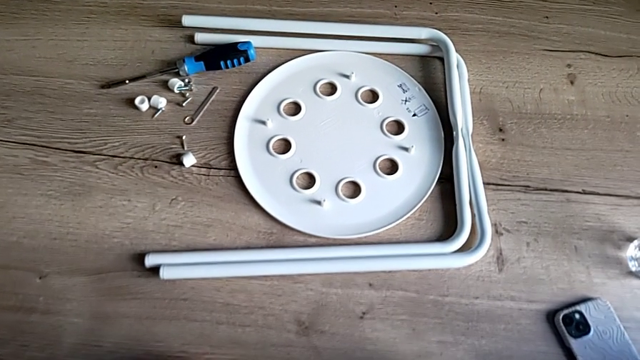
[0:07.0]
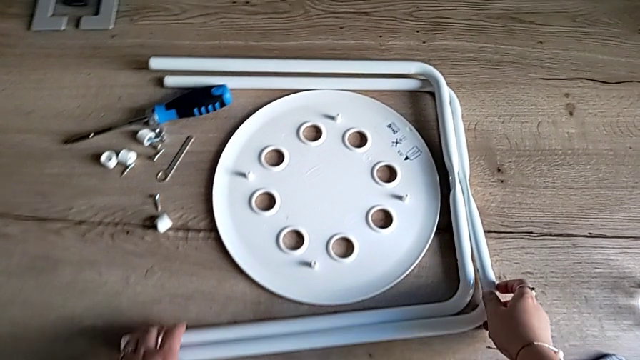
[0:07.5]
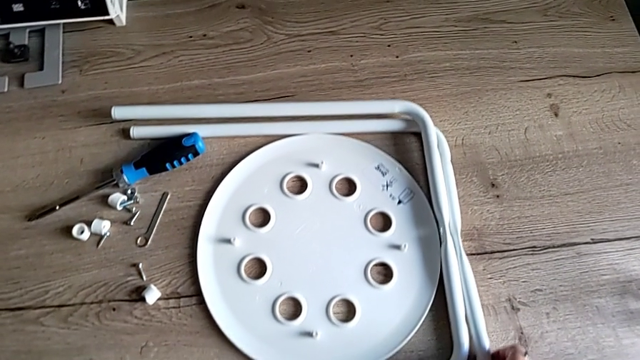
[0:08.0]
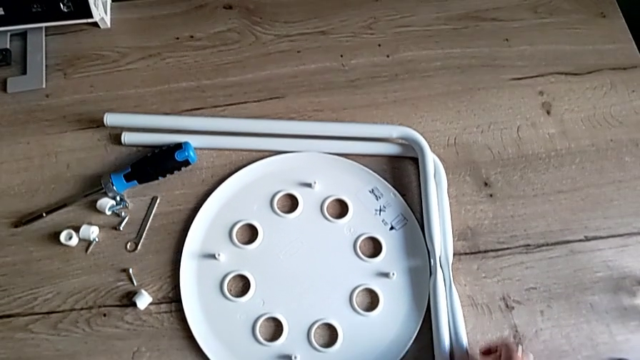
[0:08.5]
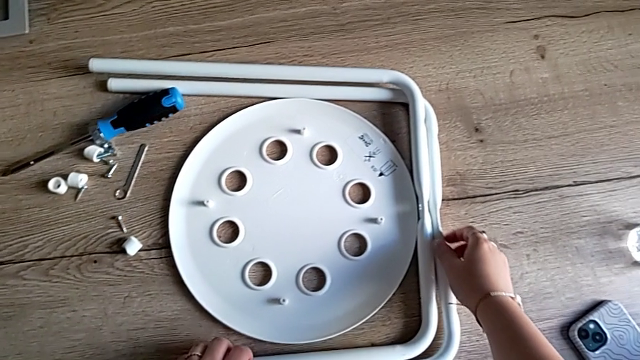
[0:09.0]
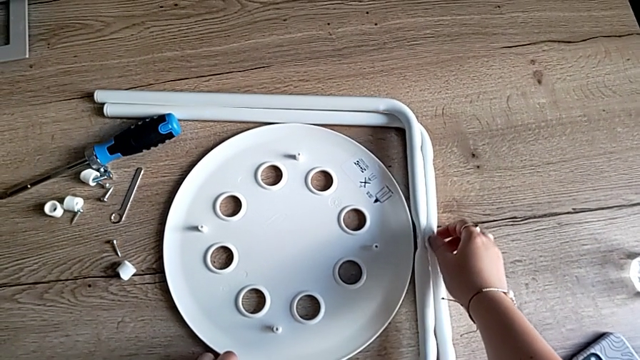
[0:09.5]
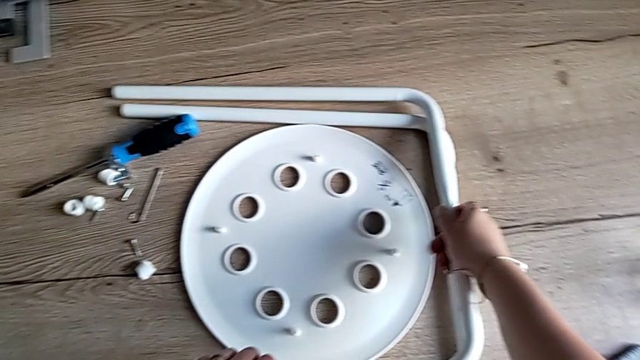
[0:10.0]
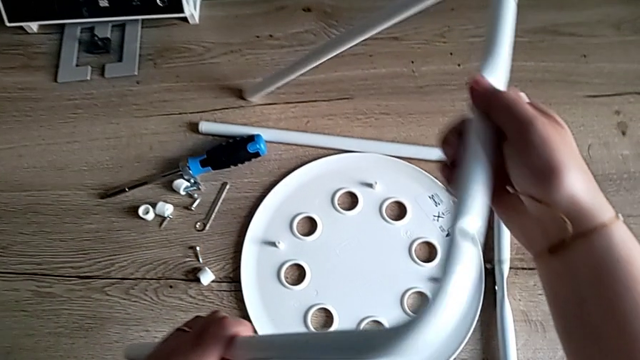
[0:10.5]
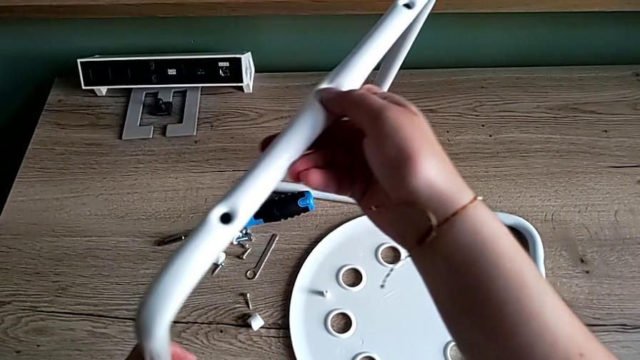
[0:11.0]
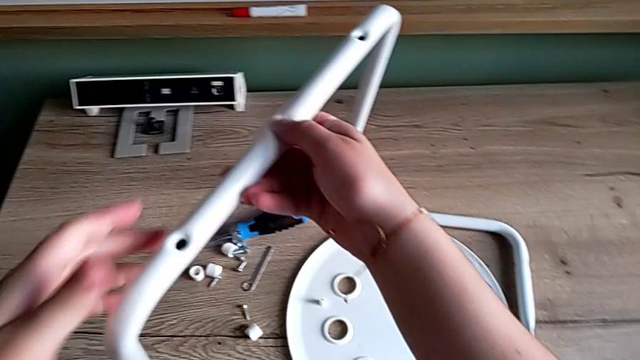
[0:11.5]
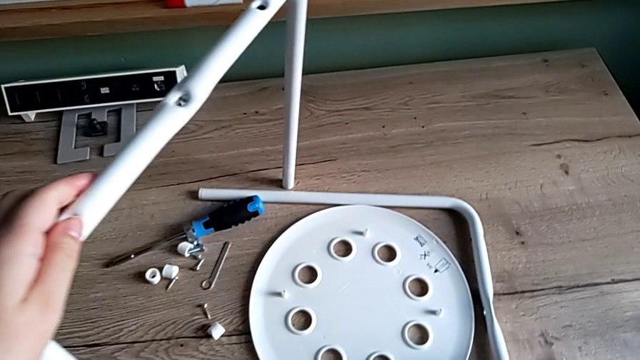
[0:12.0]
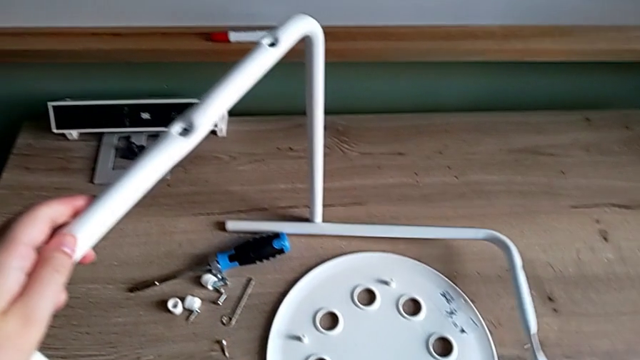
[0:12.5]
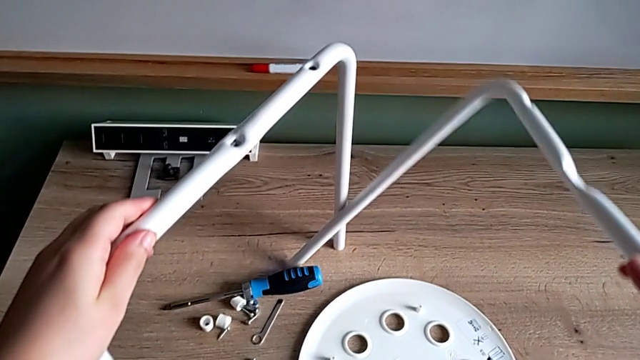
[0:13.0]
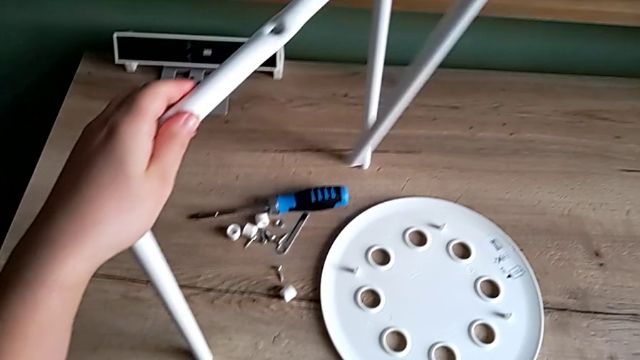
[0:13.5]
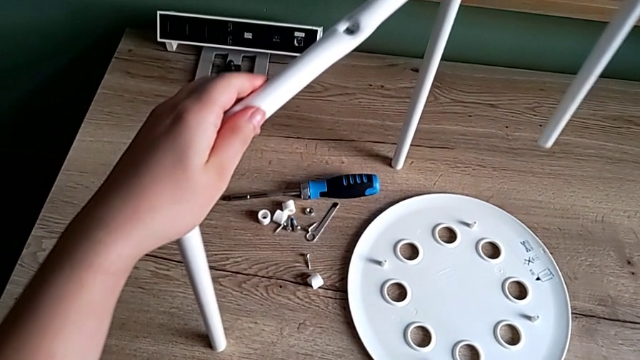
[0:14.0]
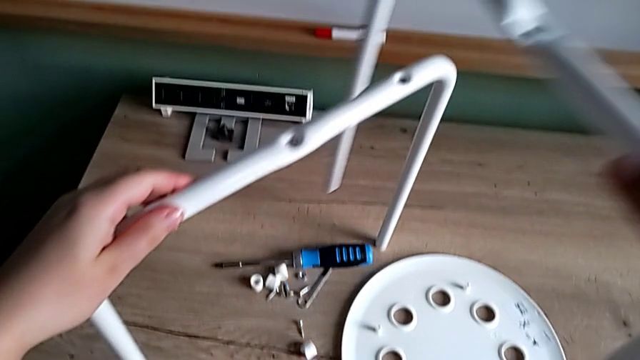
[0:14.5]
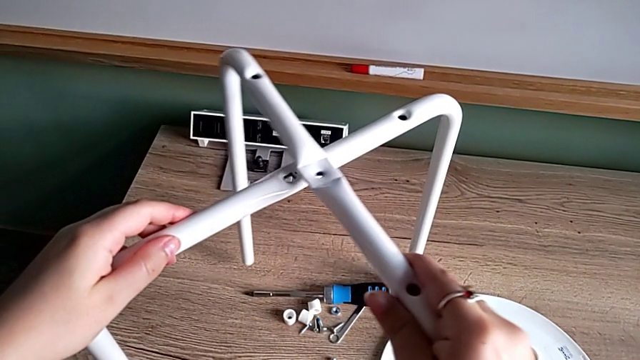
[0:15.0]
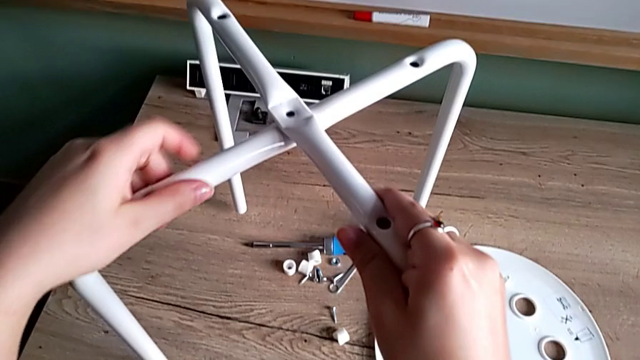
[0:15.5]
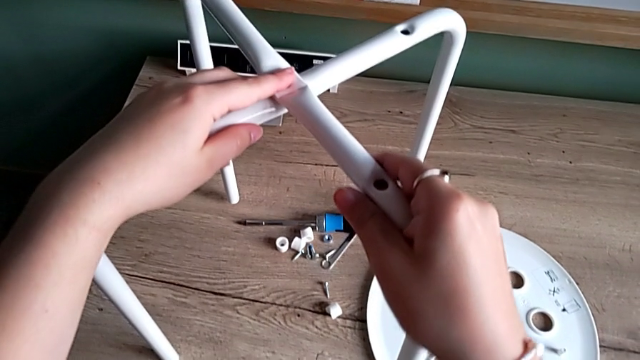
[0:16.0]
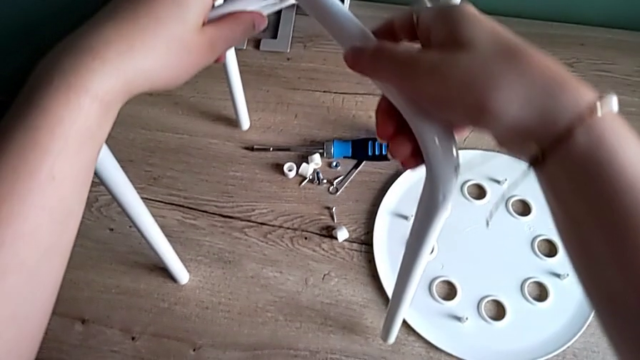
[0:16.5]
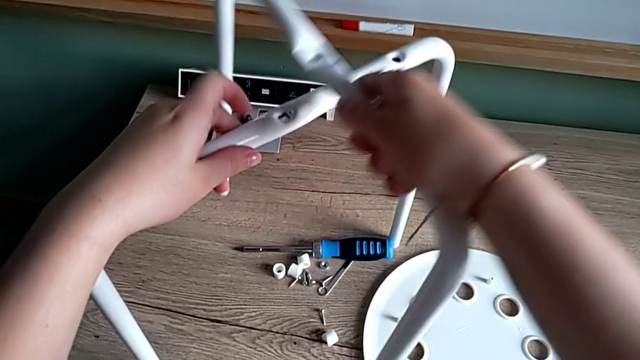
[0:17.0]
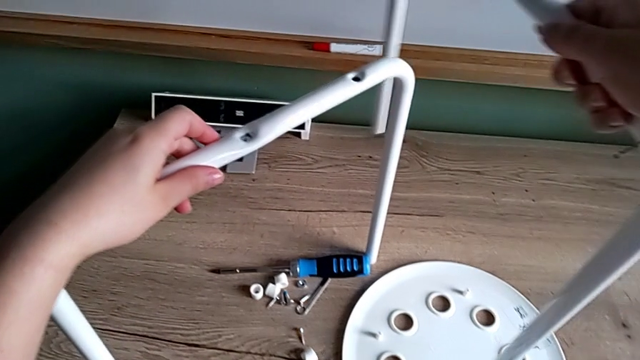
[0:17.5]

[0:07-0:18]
The camera wearer is assembling the legs and aligning the seat. They approach the stool, slide the leg, grab it, lift it, grab it, lift it, wrongly align it and withdraw it.

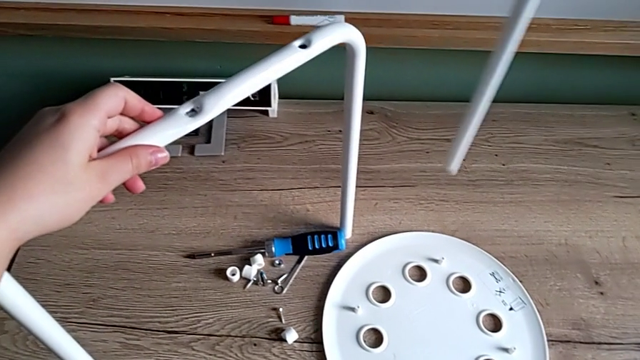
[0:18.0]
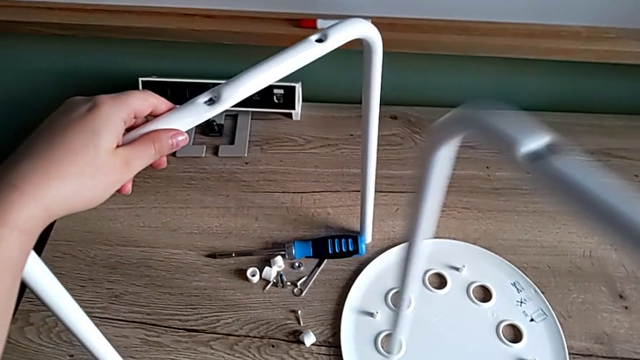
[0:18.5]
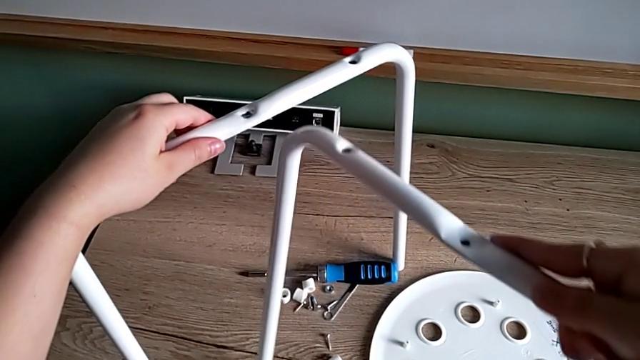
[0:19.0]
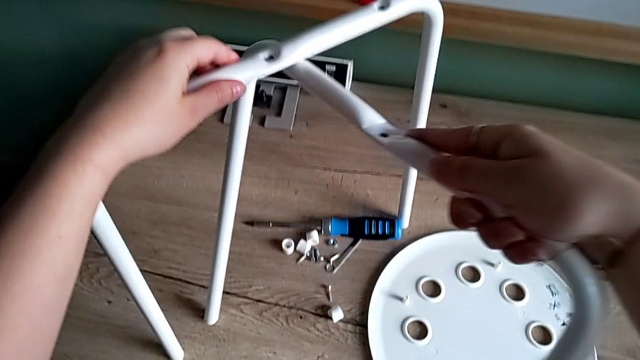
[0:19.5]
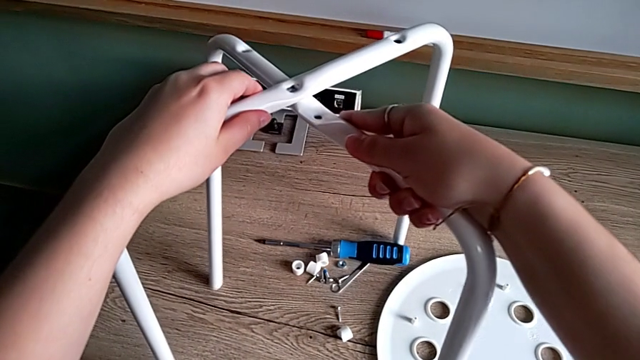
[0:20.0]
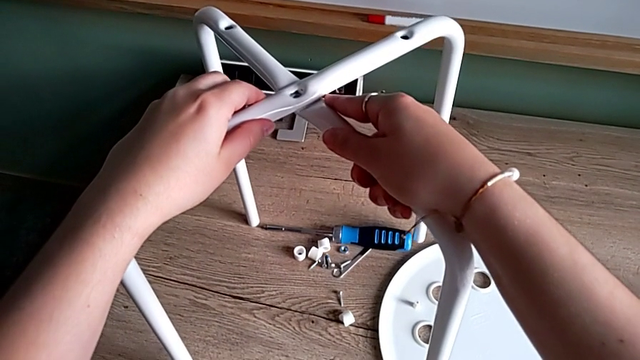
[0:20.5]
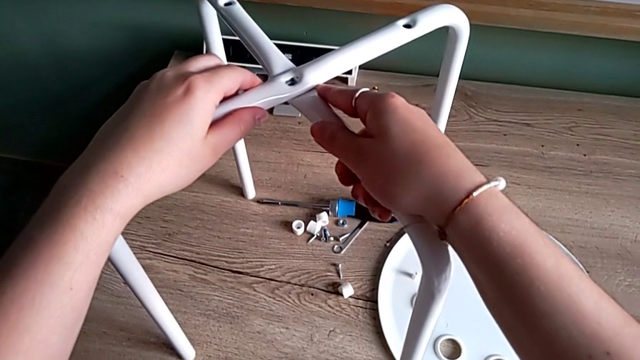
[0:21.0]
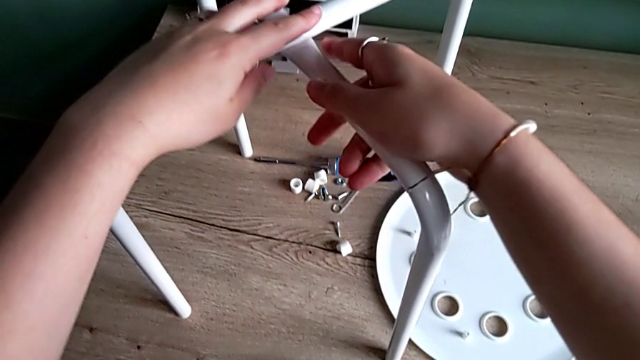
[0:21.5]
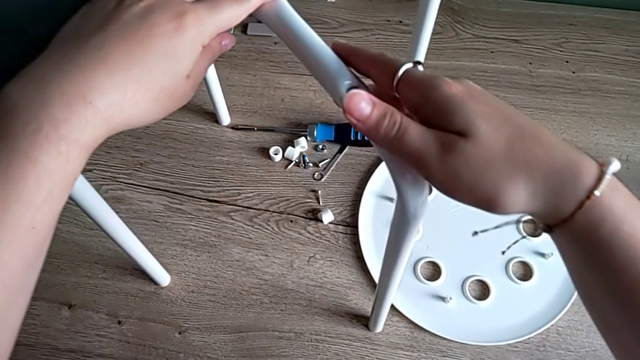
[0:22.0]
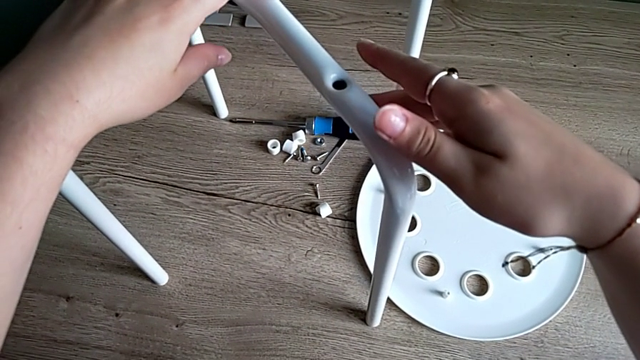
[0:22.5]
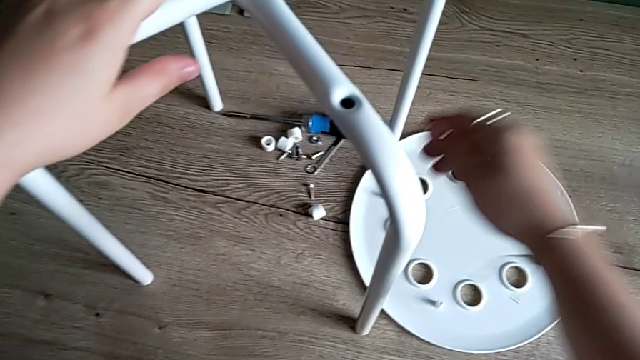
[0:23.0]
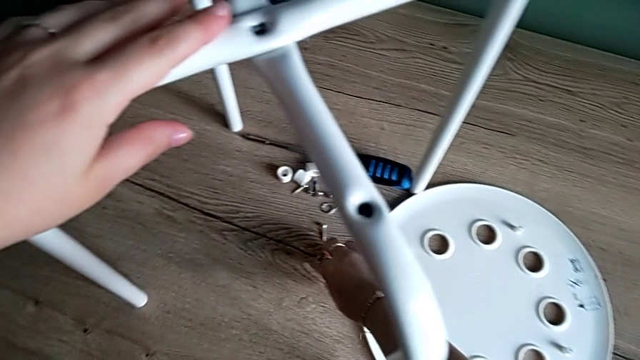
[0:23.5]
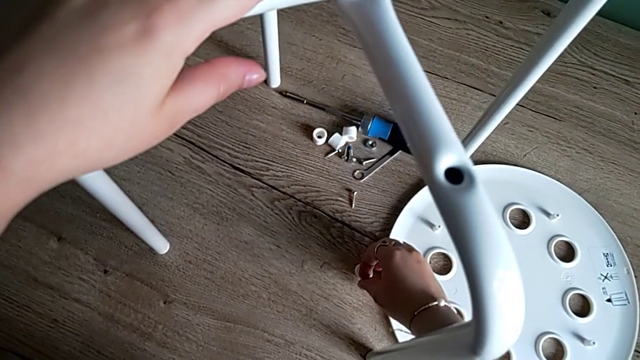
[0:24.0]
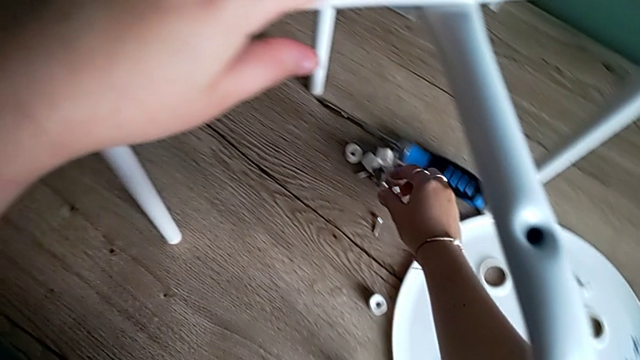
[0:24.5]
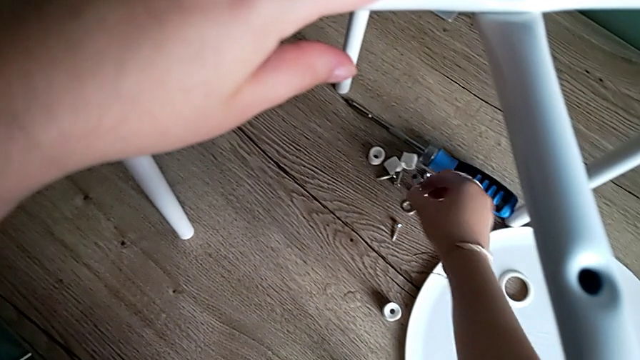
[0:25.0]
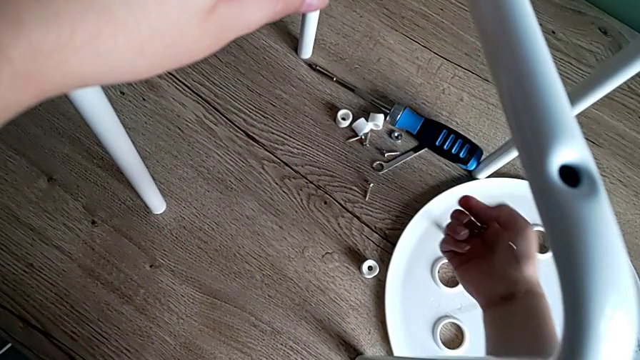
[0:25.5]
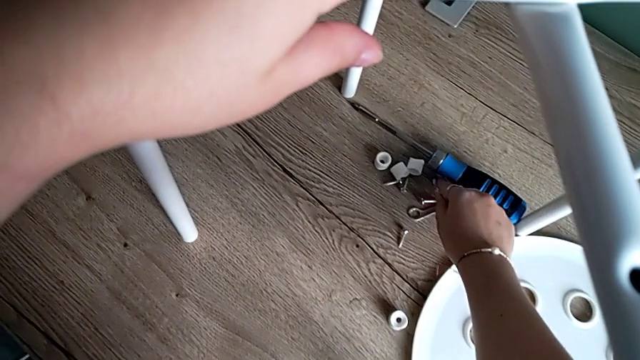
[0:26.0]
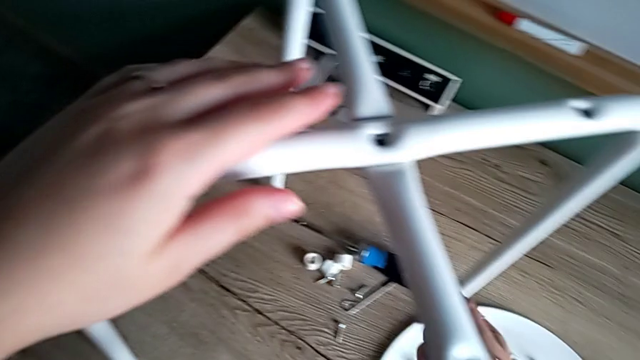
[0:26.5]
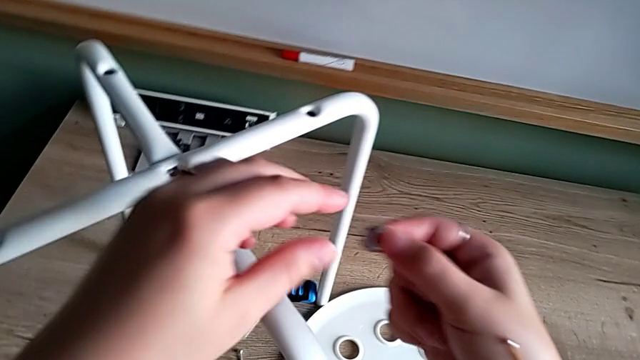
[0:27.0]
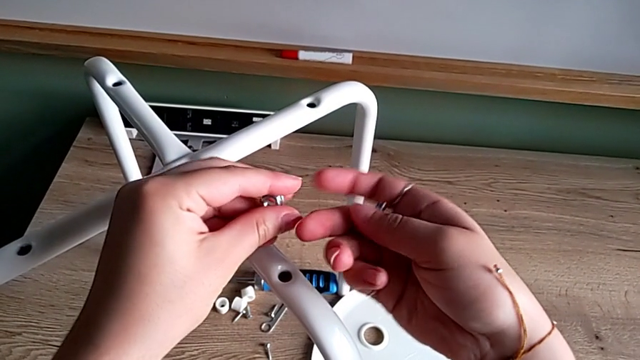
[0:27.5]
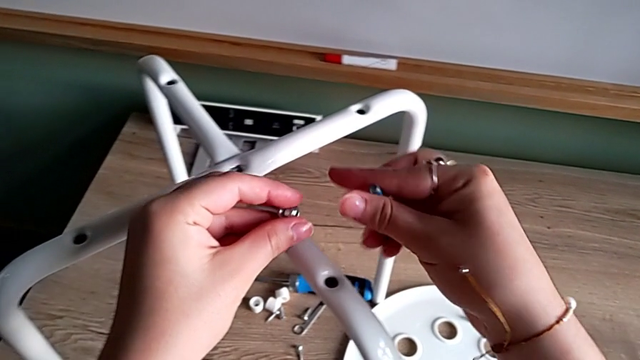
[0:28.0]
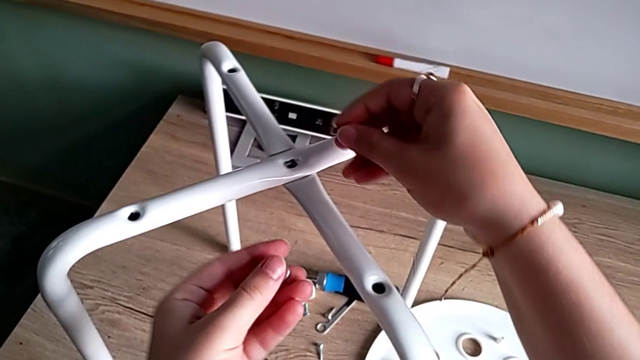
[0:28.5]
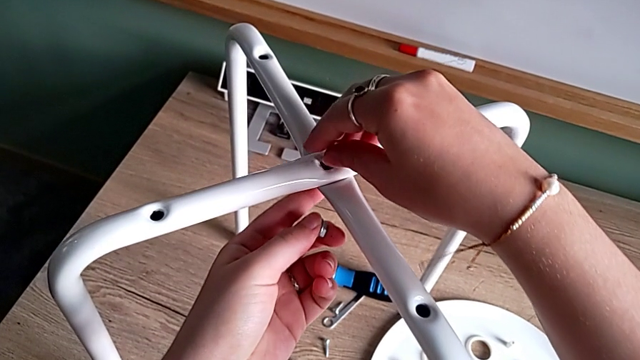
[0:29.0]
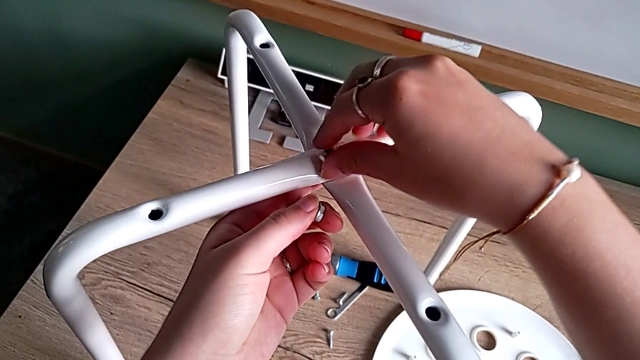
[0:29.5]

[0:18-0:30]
The camera wearer is assembling the legs and aligning the seat. They align the leg, hold the stool, wrongly slide the washer, picking the wrong item, grab the bolt and the hex nut with the right hand, grab the hex nut with the left hand, rotate the bolt and insert it.
